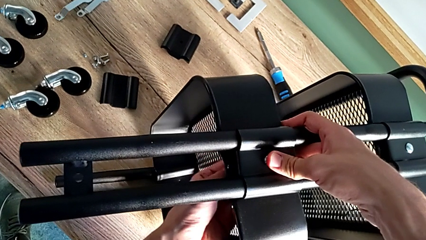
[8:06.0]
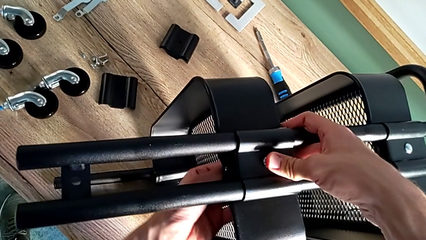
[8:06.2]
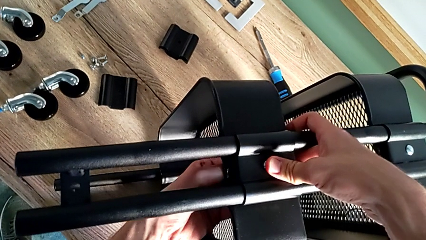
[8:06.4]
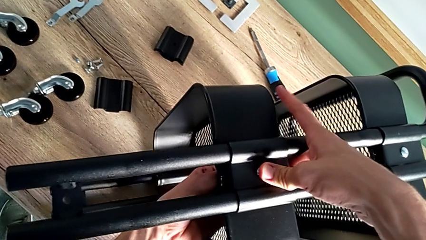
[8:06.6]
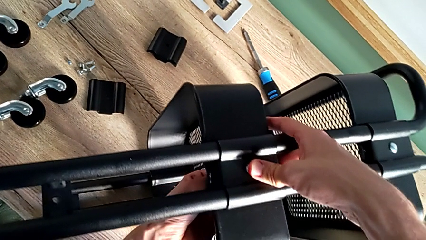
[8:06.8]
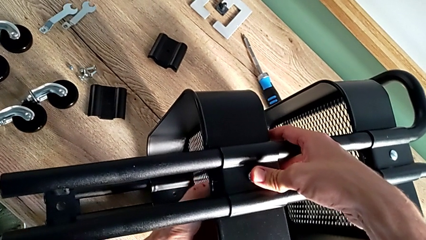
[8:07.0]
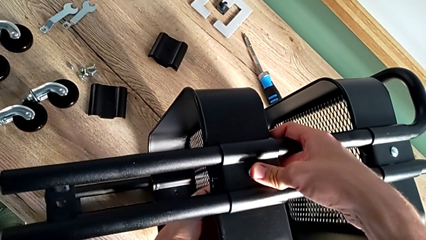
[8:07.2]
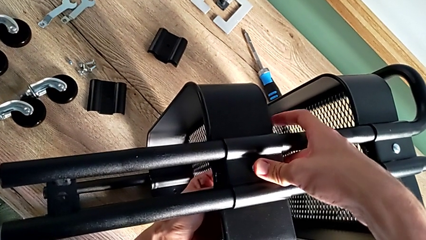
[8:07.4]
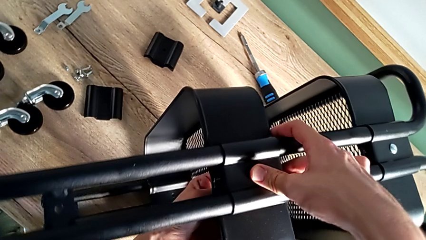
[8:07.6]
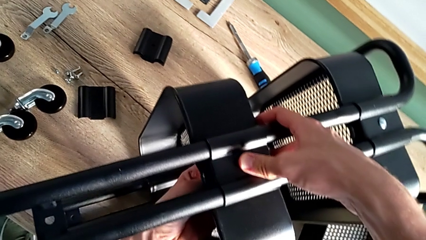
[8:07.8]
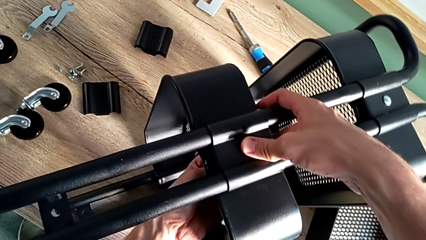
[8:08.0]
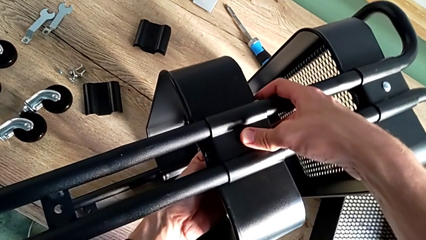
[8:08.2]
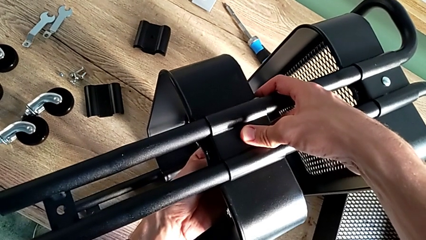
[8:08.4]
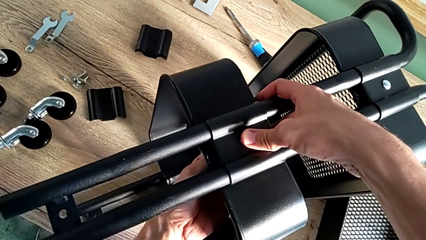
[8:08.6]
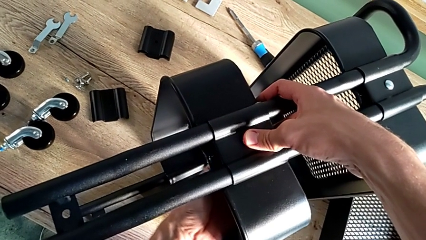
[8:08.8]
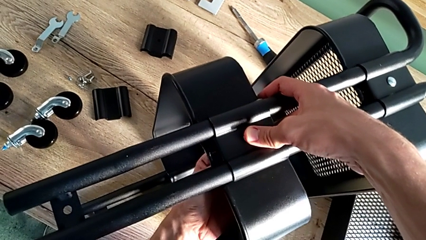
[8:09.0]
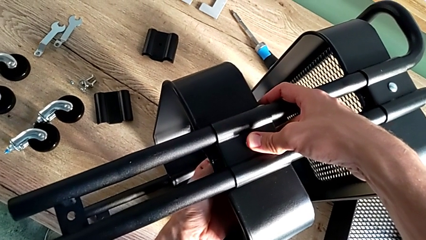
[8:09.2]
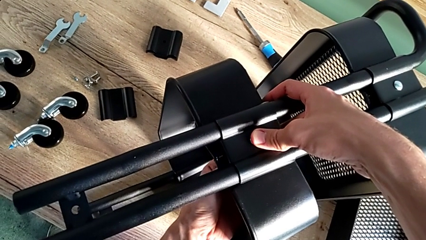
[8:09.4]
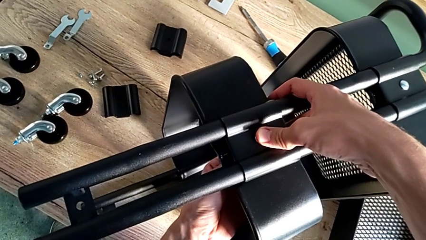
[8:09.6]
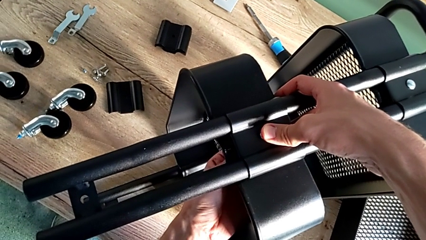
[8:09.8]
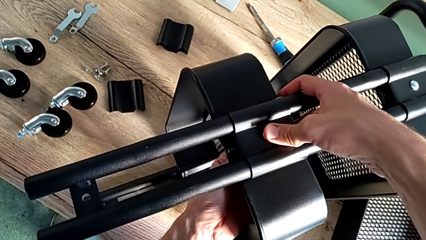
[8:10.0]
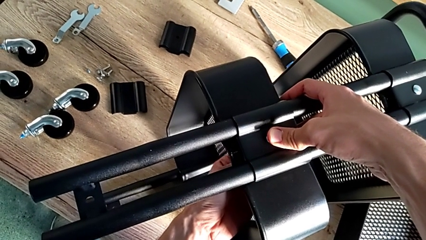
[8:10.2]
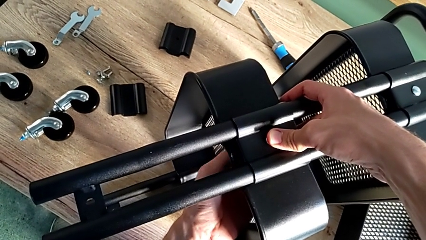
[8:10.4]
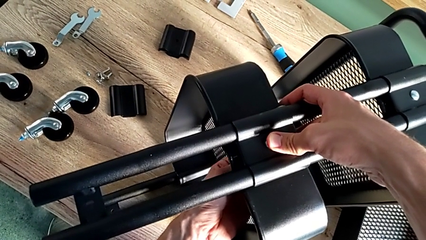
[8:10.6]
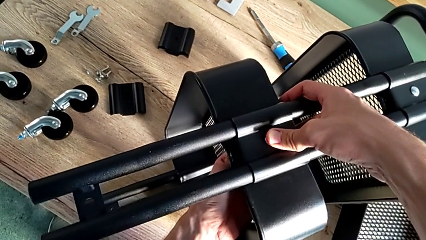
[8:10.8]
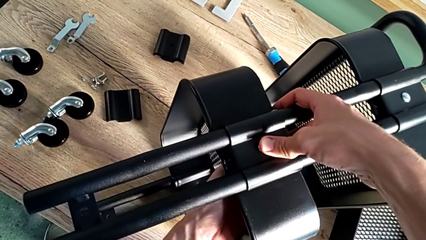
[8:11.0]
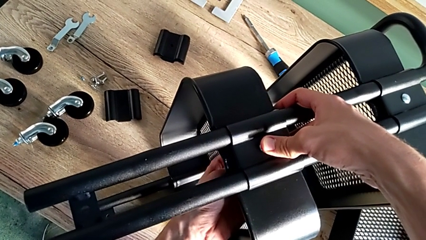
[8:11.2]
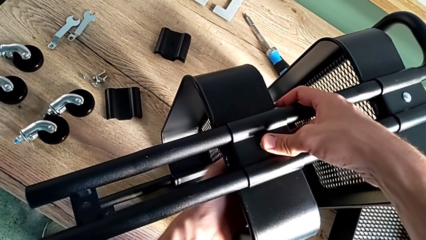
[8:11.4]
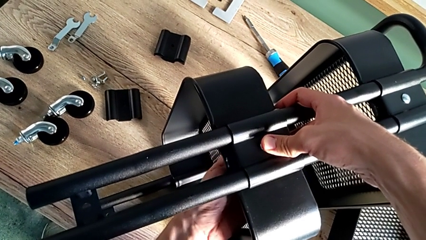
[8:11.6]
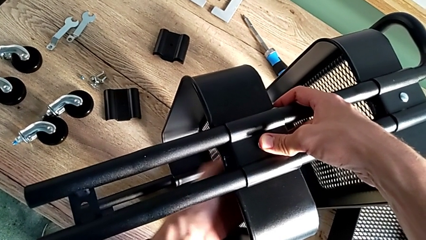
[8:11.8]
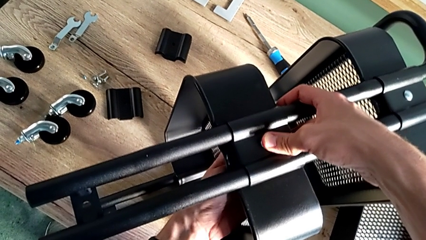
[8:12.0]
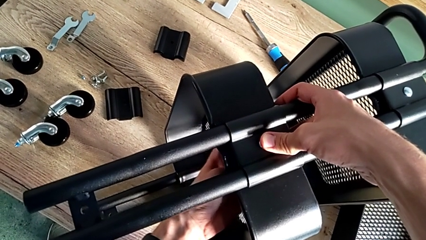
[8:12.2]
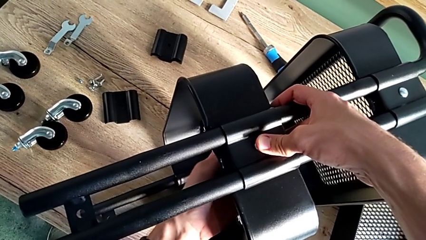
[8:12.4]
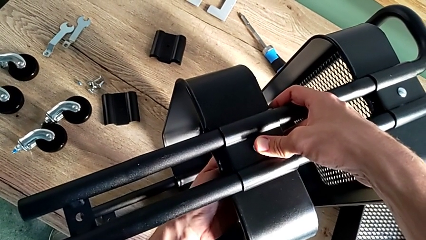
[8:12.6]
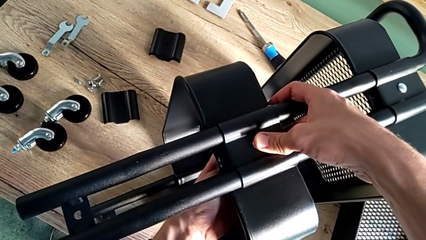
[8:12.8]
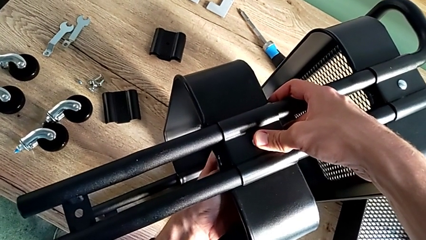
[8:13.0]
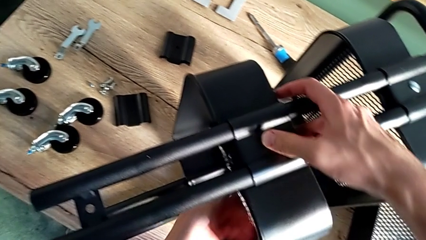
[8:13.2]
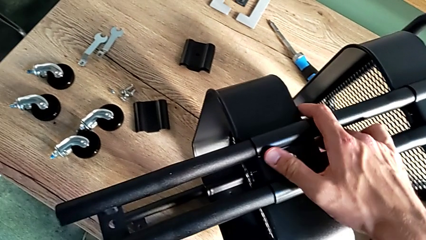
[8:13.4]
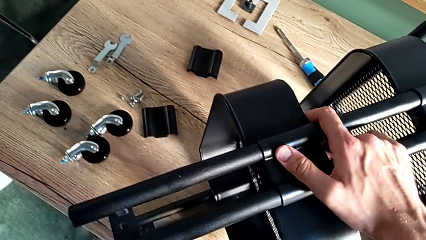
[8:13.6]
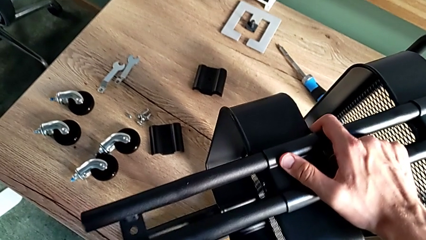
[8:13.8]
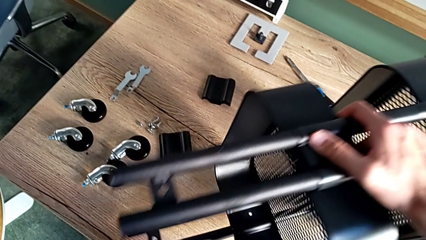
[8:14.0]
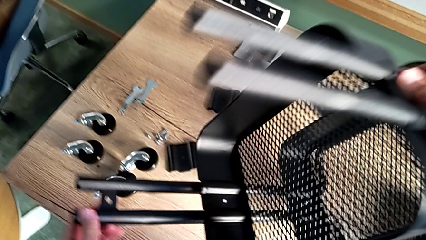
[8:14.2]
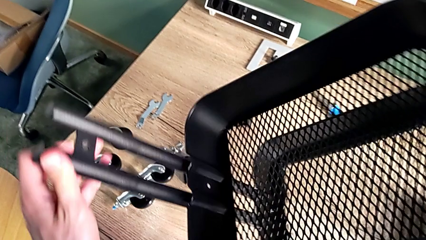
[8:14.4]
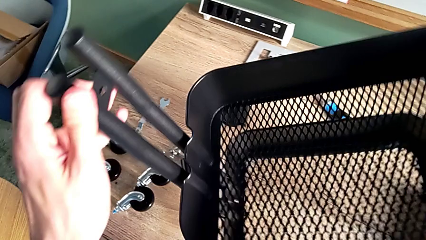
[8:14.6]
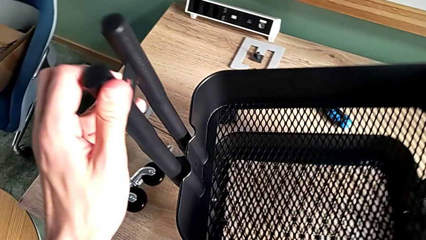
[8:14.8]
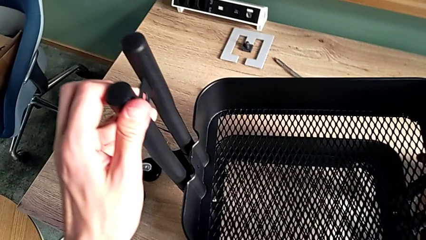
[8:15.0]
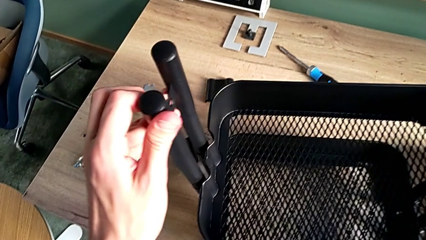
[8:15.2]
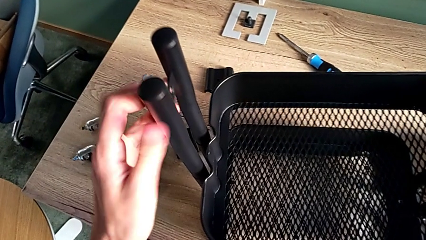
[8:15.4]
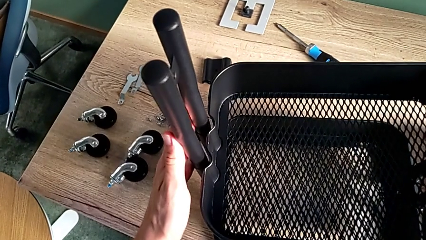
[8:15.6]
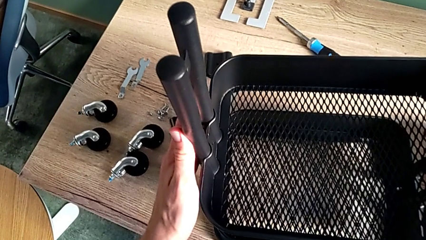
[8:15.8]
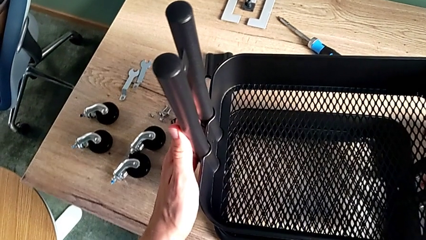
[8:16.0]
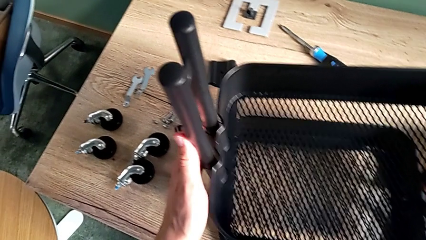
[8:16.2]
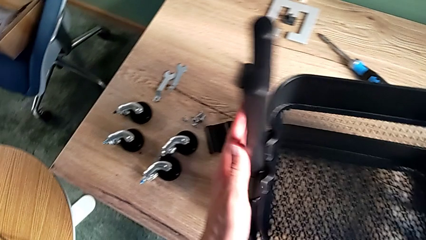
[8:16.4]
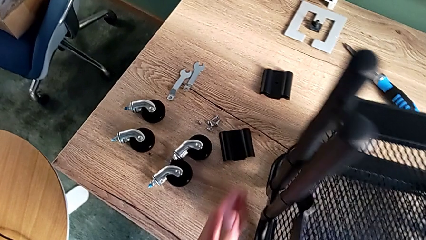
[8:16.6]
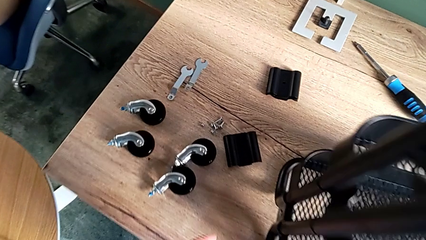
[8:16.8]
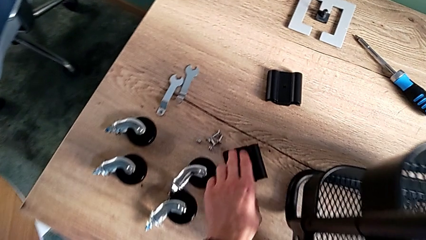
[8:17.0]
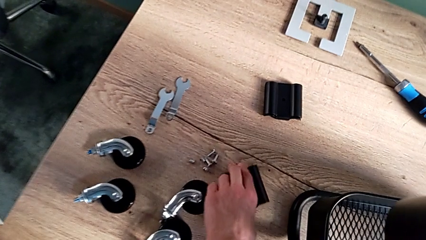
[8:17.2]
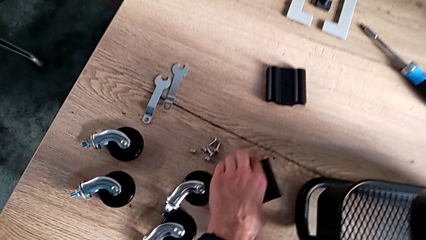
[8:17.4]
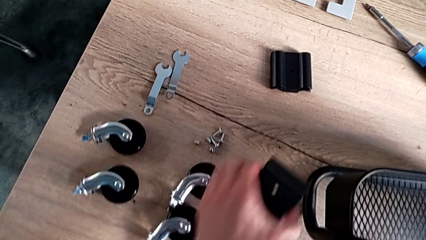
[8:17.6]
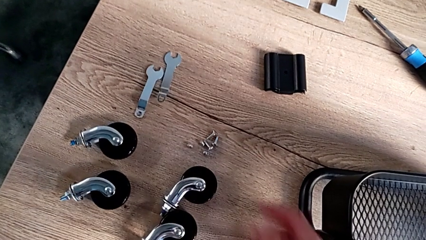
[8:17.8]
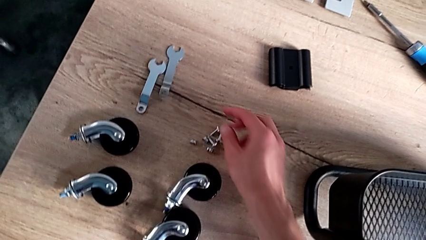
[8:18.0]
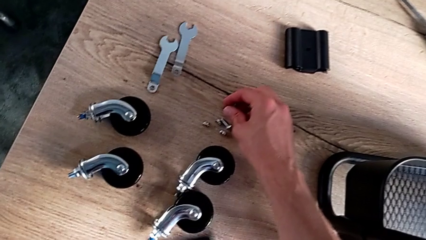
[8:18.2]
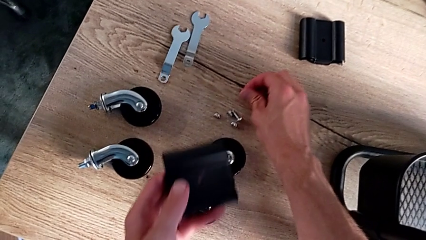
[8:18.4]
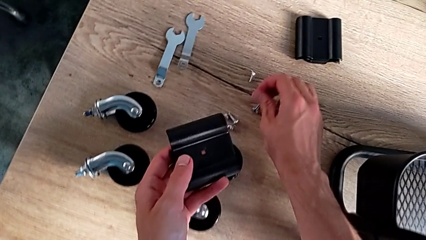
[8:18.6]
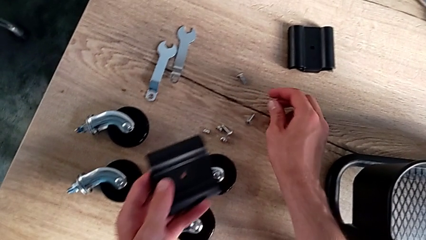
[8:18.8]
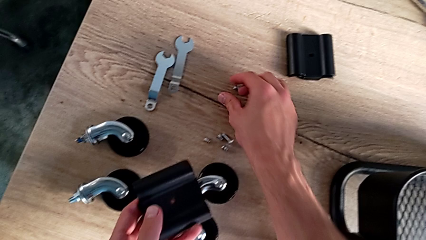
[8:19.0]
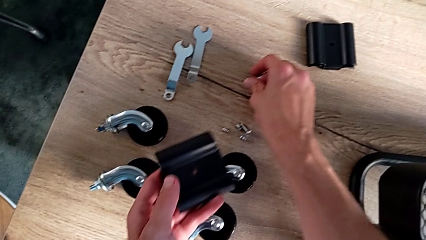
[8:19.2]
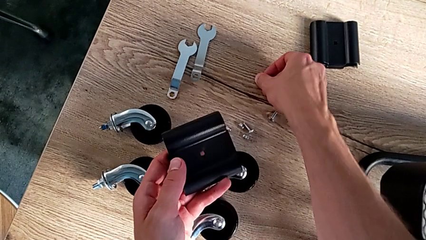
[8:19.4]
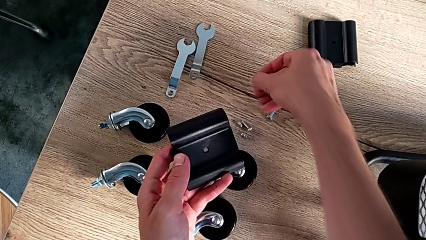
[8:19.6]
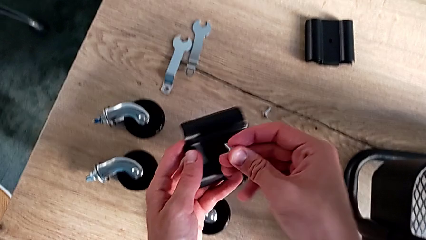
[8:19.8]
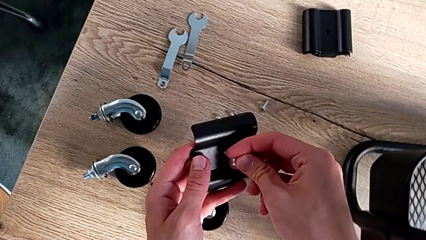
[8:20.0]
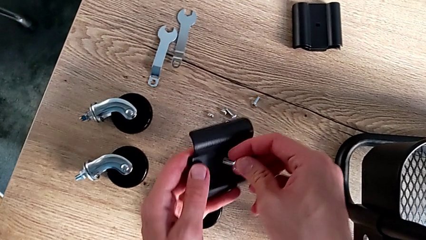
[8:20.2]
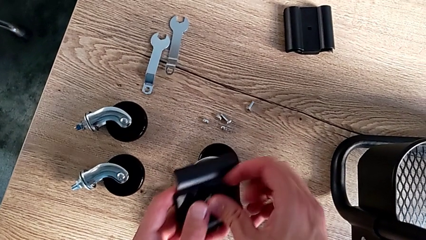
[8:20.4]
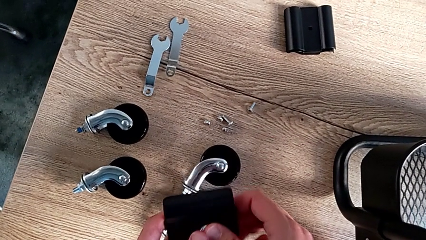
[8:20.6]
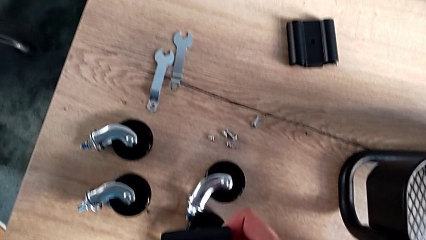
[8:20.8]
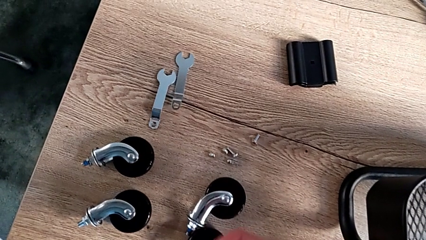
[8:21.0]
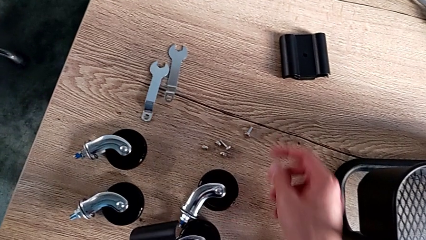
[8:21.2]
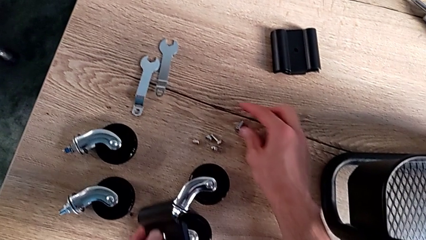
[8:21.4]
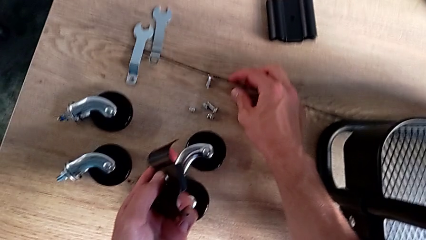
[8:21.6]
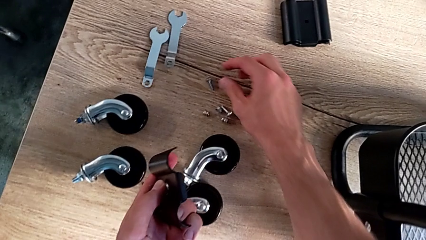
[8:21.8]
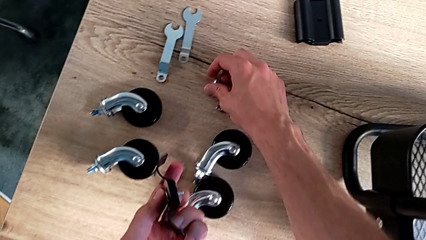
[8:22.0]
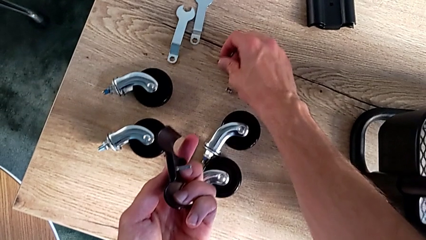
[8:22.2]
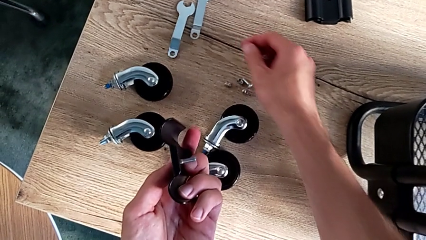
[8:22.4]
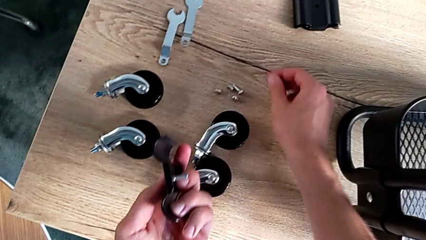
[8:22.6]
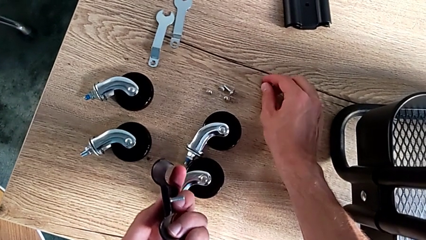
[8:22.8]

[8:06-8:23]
The camera wearer is assembling the middle tray. They stand the utility cart, push the leg and stand the utility cart. They approach the second bracket, grab it, grab the second bolt and insert it. They approach the bolt and disassemble it.
